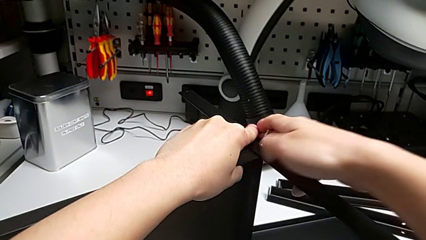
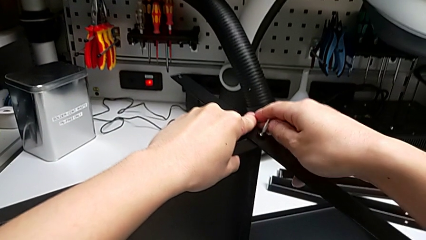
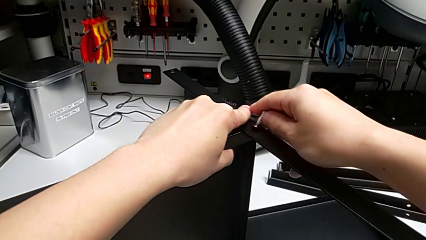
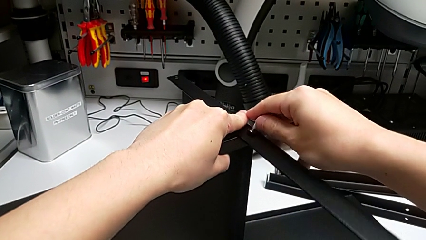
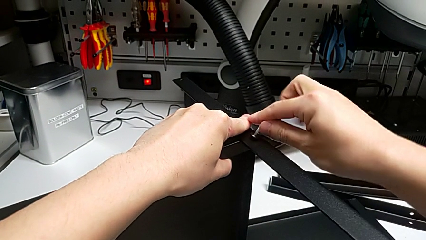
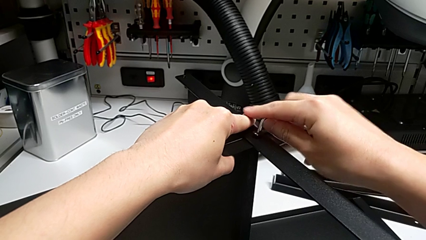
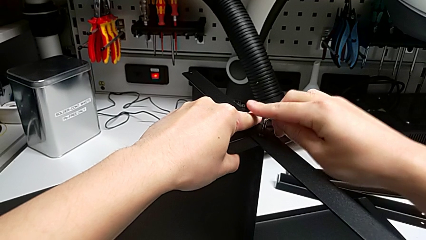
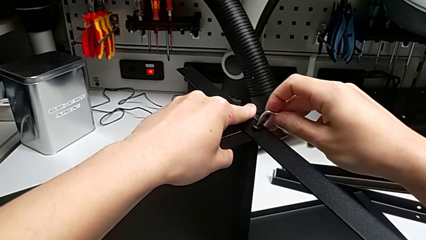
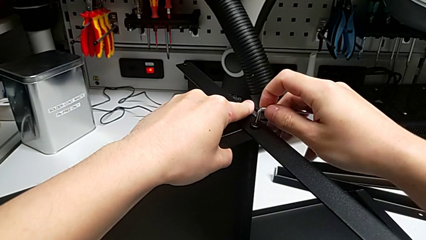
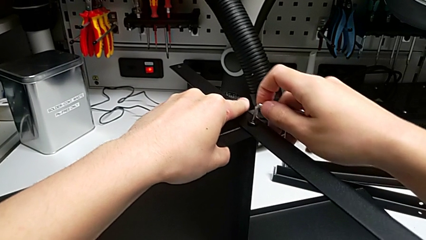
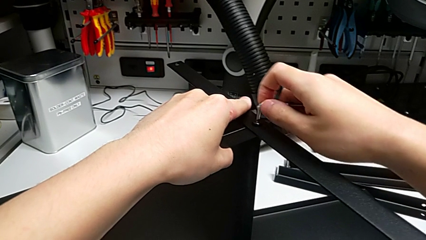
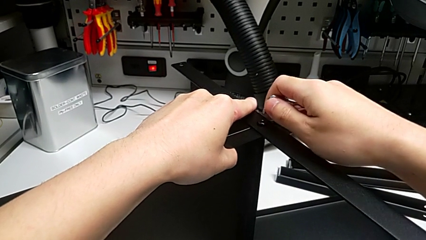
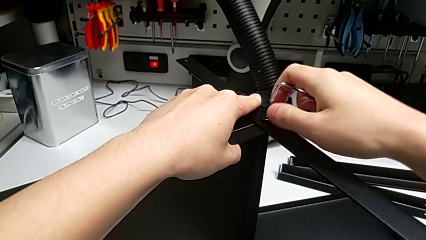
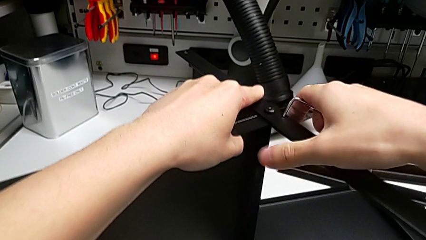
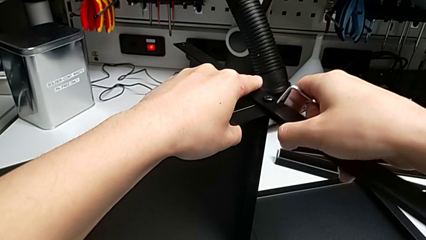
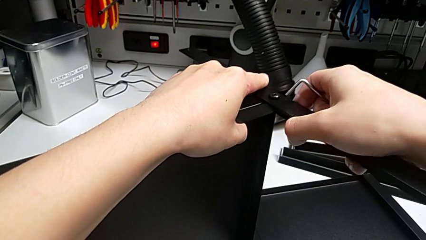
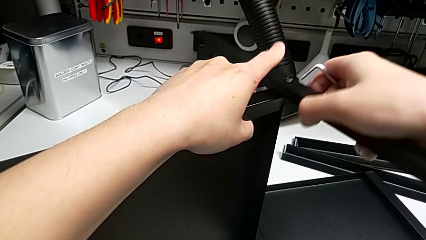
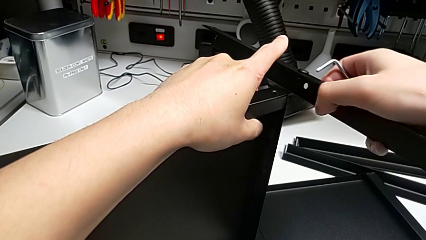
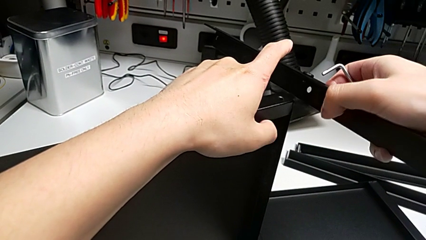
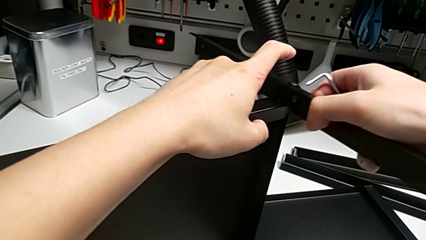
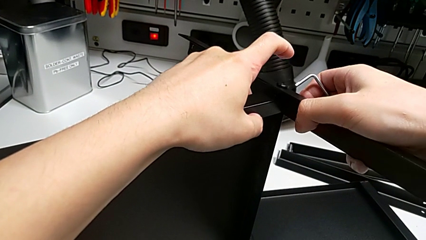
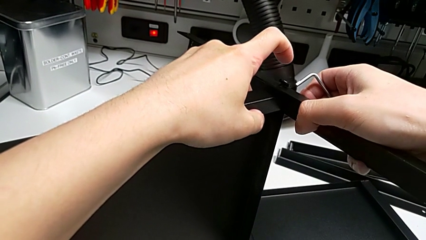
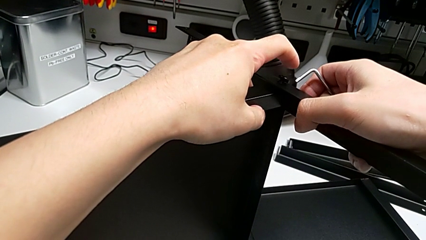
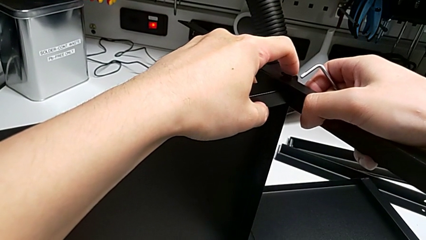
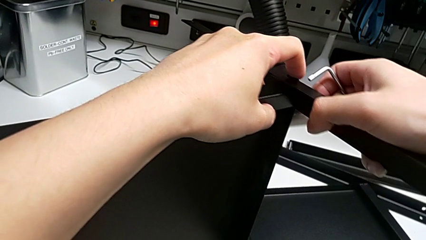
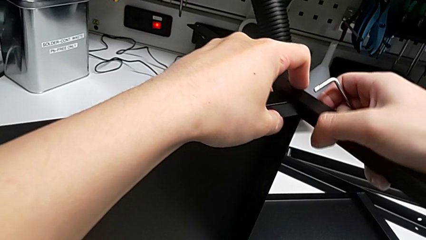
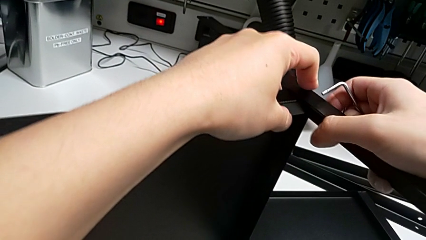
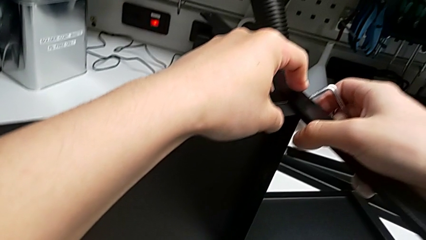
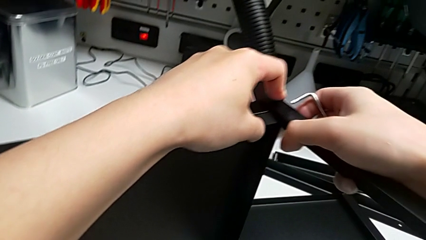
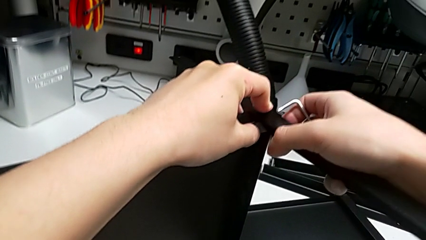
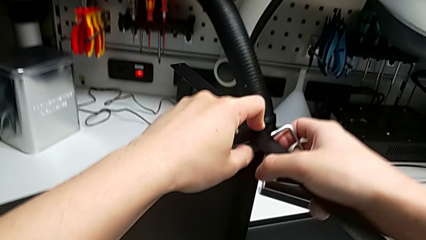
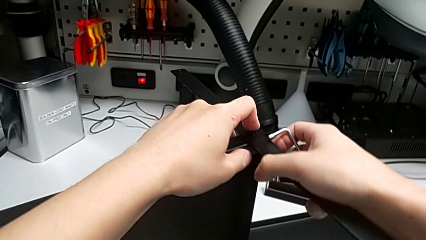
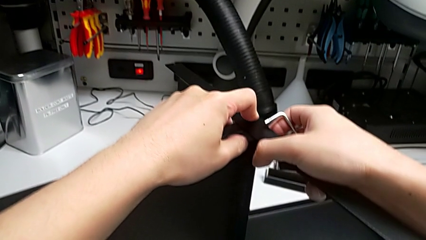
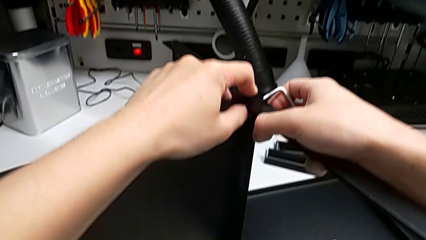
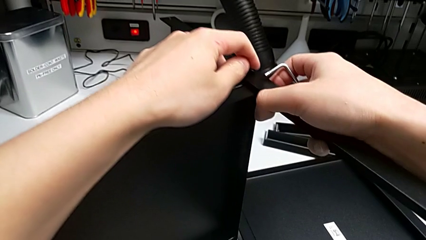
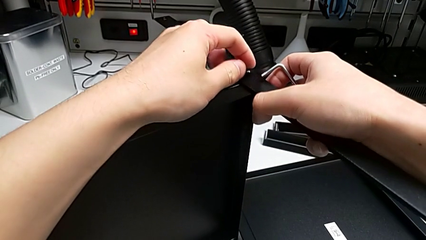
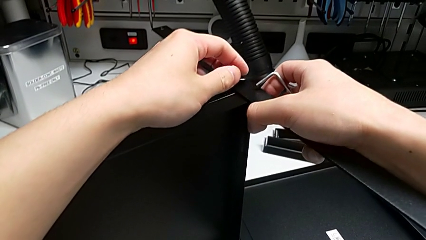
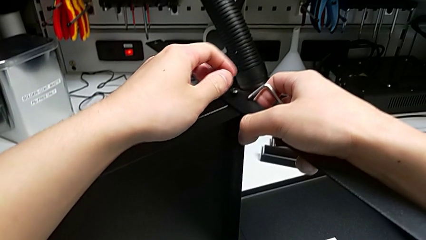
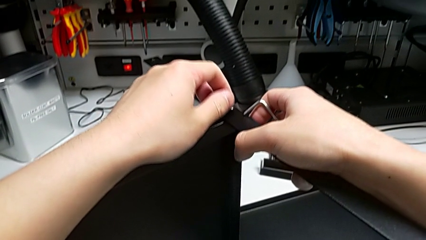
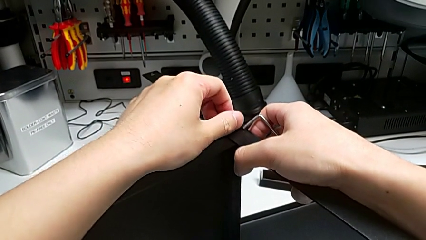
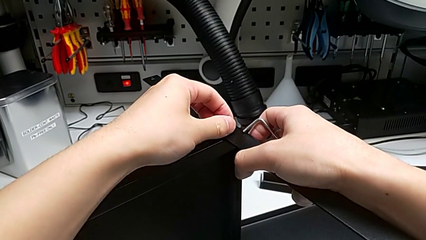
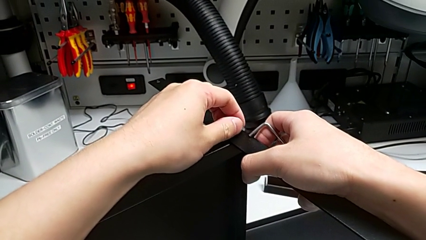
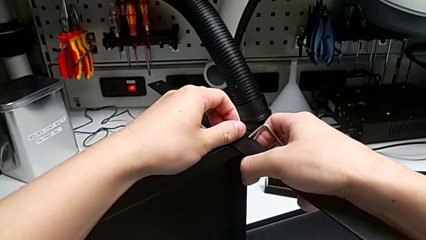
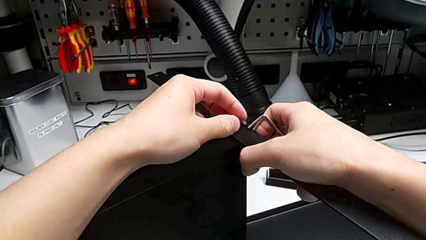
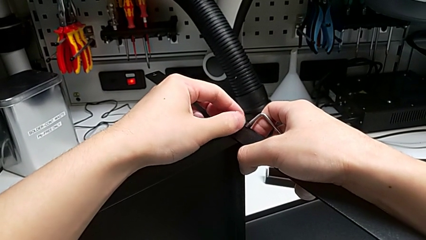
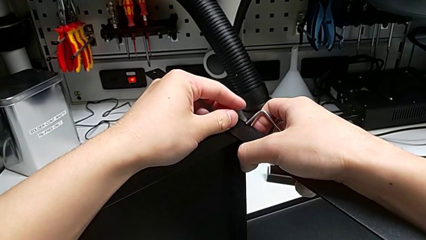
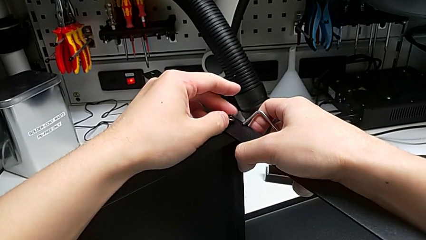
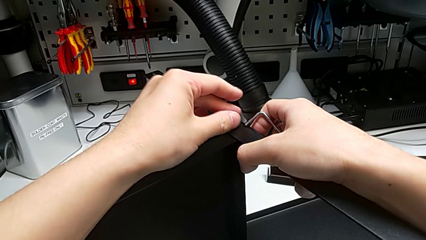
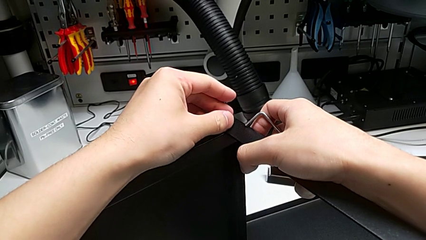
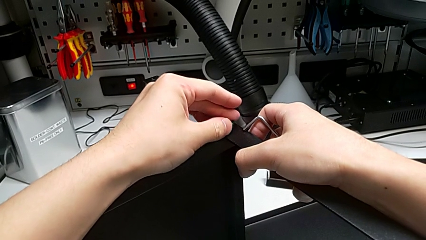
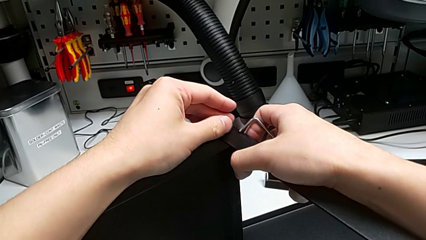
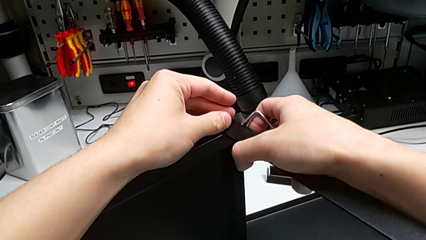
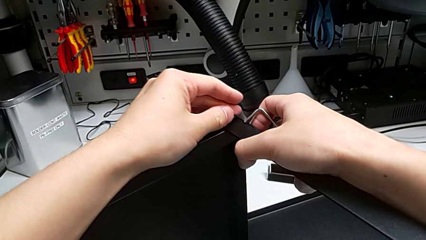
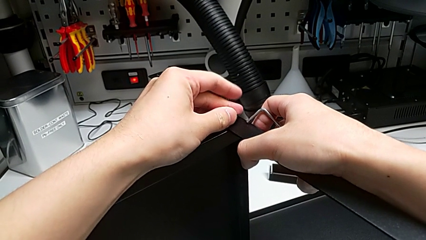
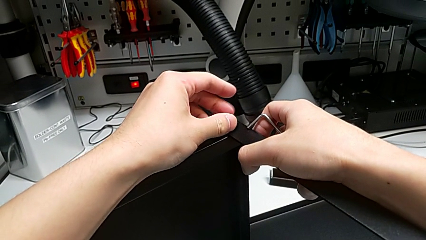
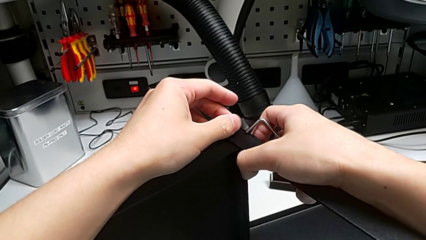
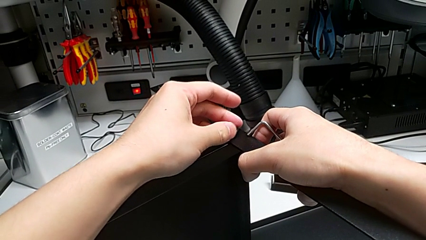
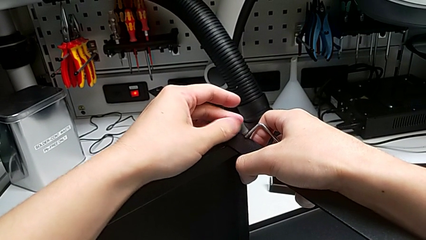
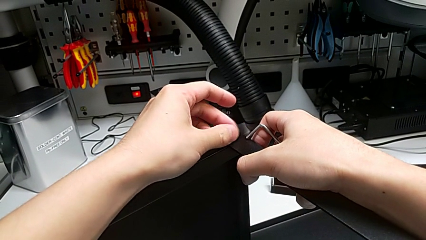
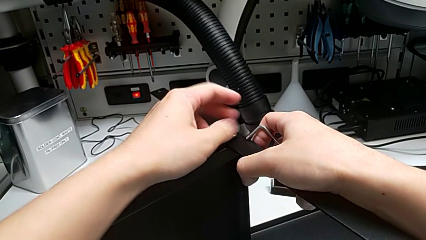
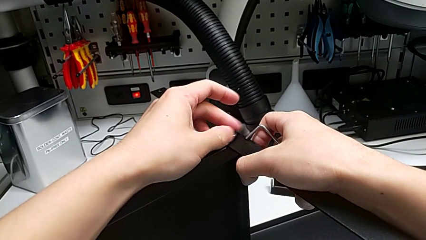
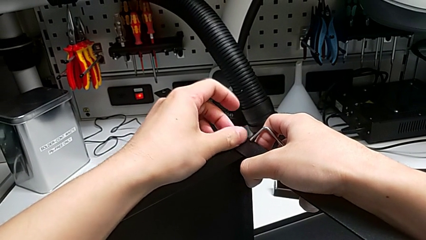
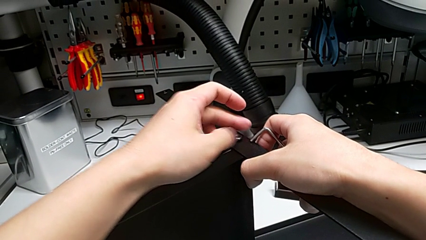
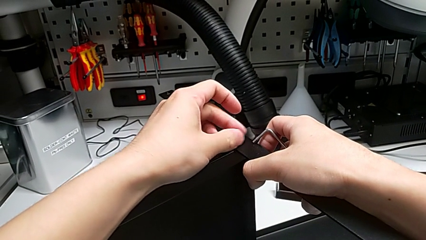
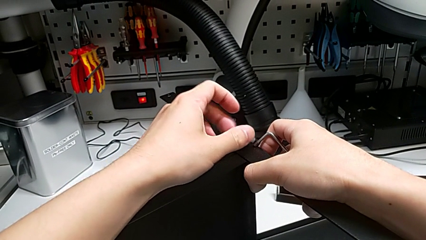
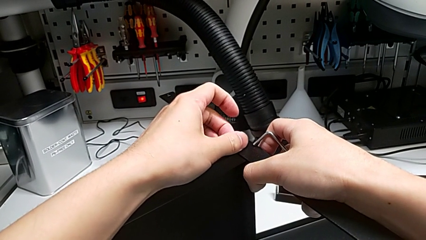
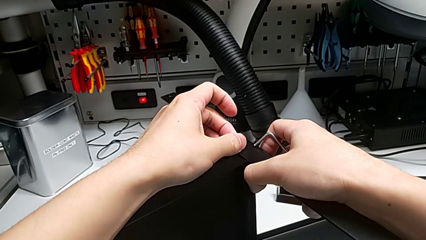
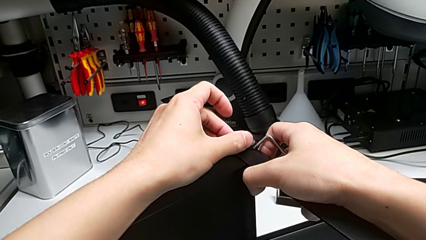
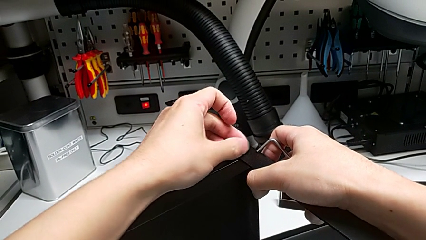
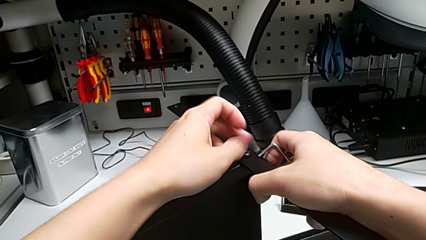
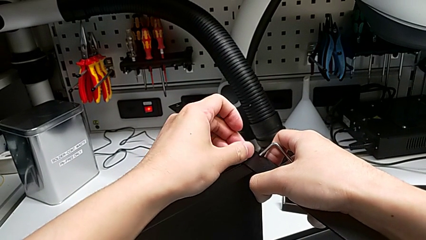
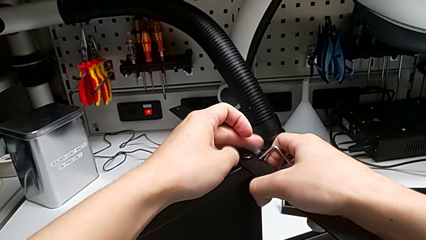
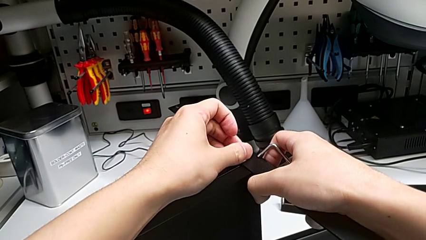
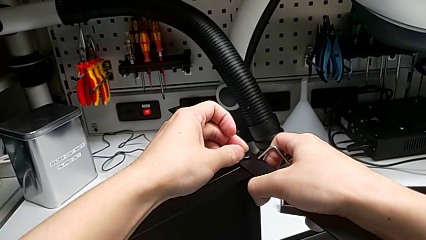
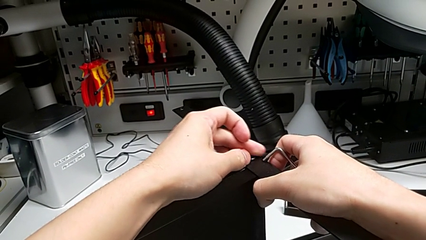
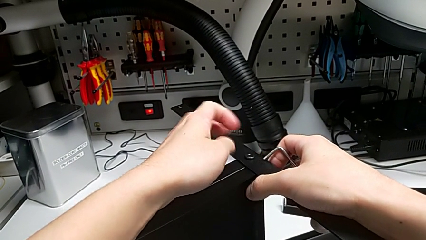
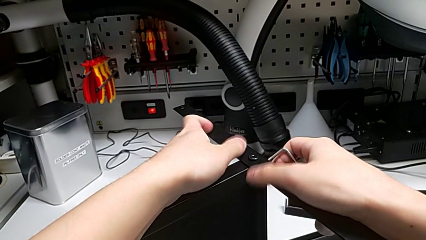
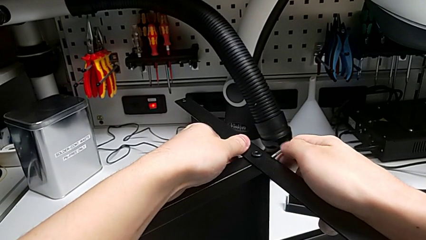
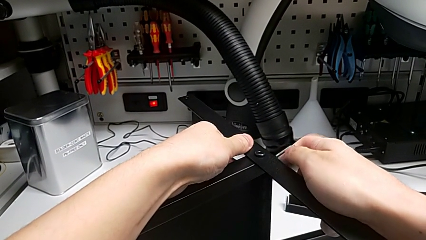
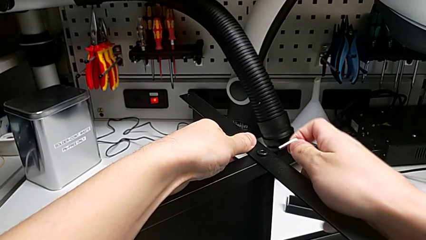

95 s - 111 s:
The camera wearer is screwing the first leg into place. They align the first leg and screw the first hex socket head.
